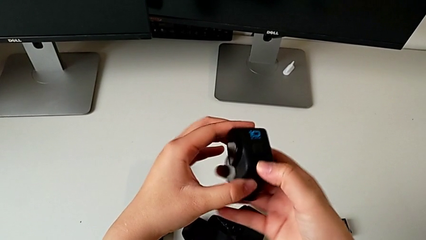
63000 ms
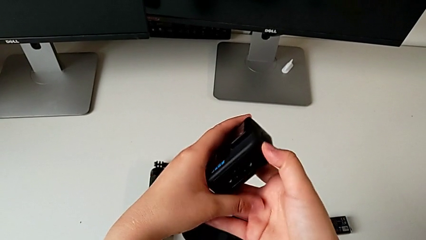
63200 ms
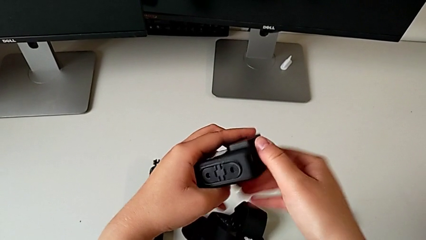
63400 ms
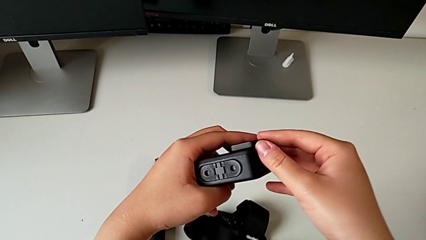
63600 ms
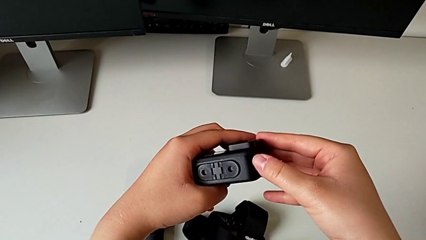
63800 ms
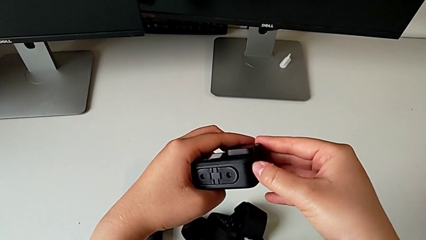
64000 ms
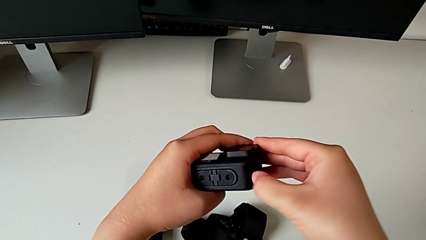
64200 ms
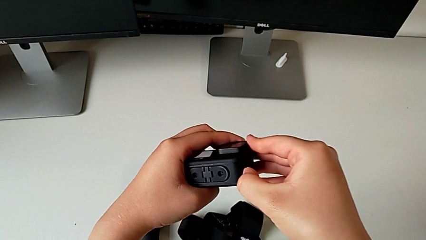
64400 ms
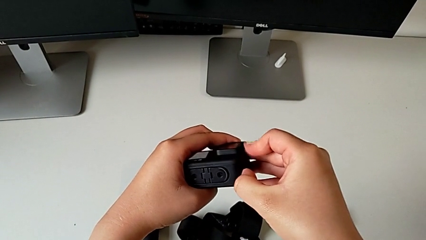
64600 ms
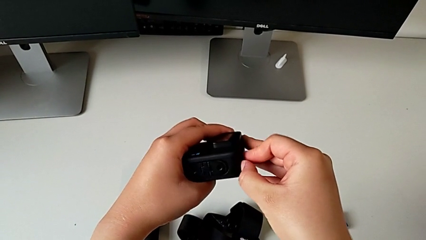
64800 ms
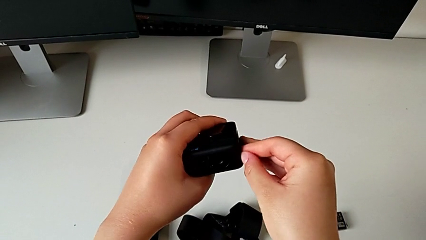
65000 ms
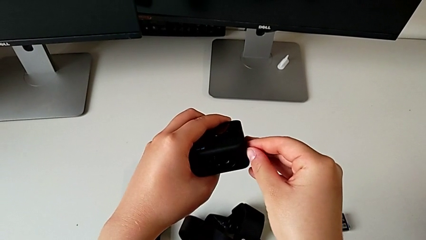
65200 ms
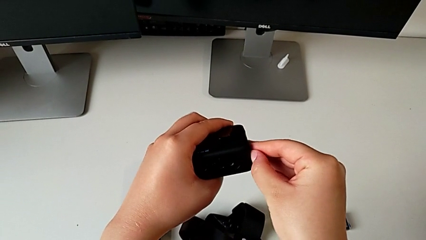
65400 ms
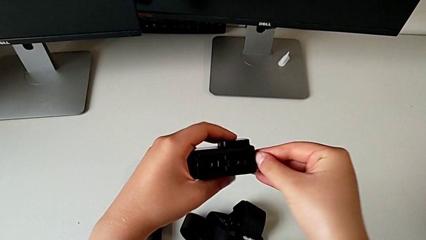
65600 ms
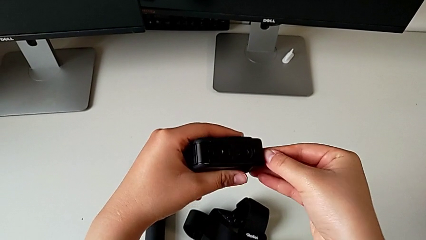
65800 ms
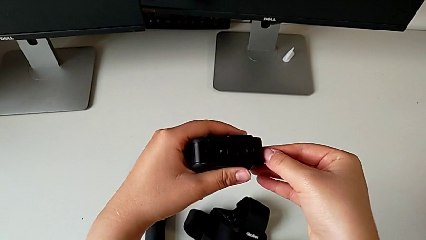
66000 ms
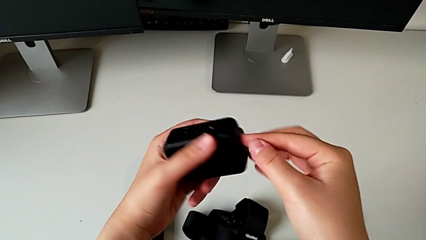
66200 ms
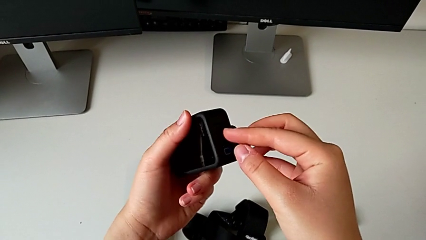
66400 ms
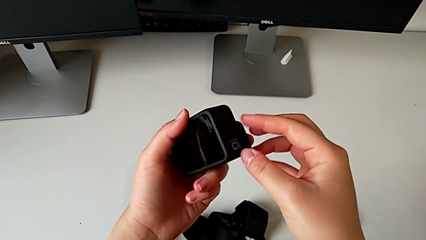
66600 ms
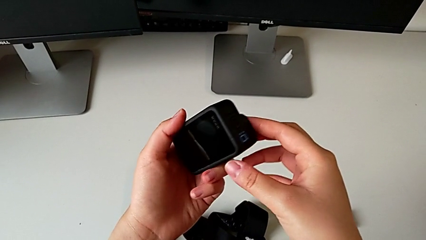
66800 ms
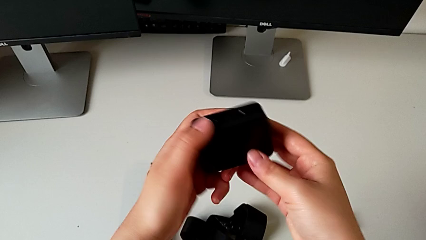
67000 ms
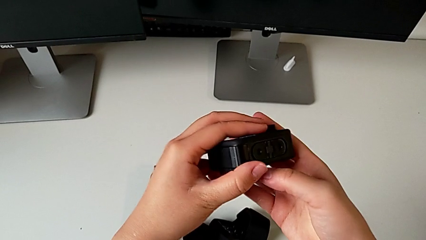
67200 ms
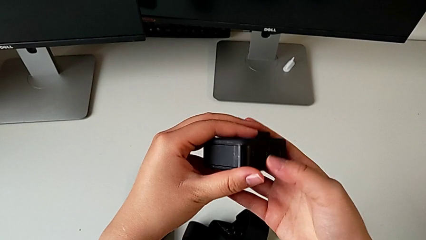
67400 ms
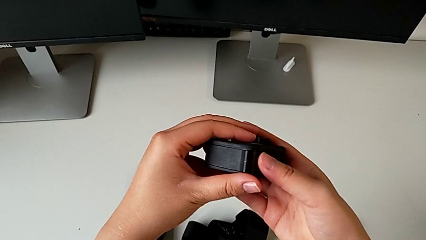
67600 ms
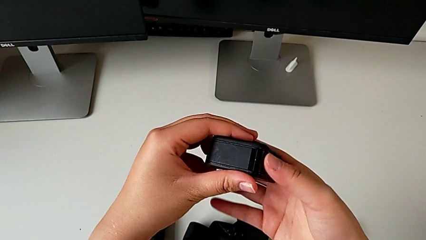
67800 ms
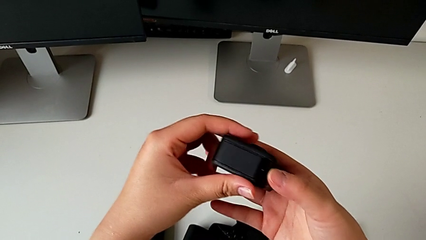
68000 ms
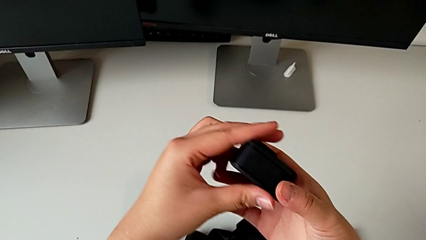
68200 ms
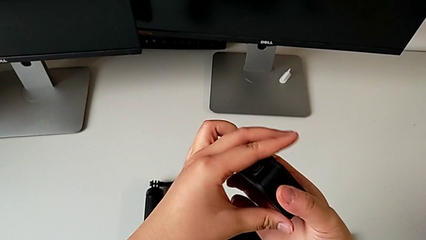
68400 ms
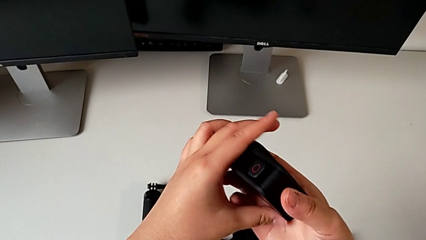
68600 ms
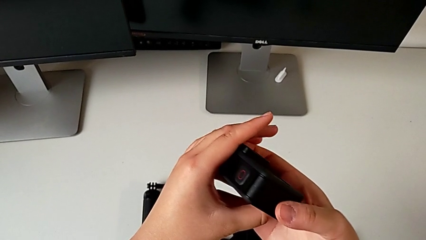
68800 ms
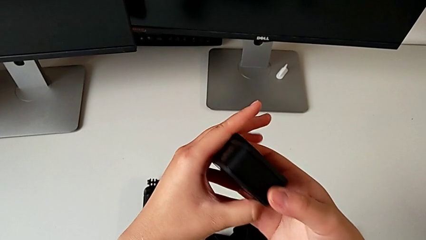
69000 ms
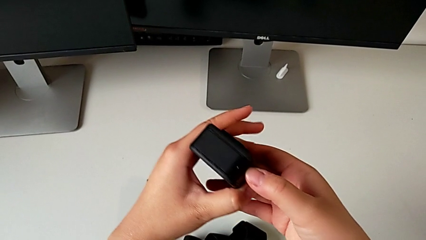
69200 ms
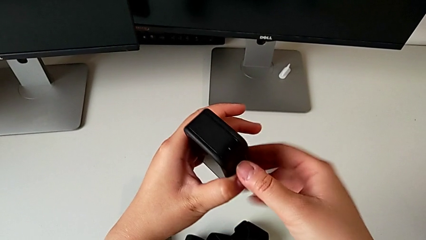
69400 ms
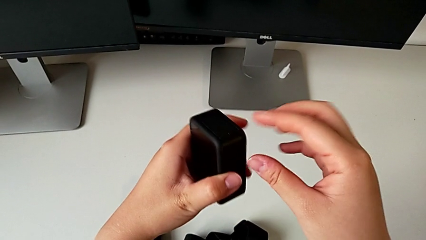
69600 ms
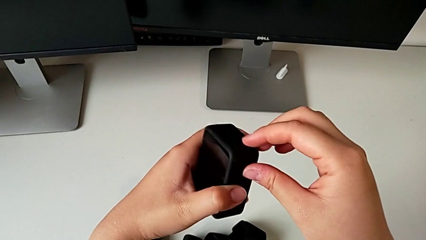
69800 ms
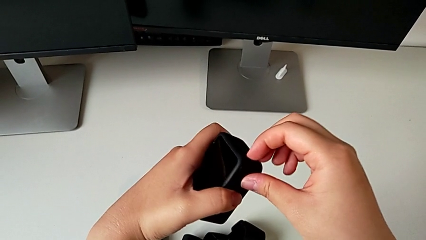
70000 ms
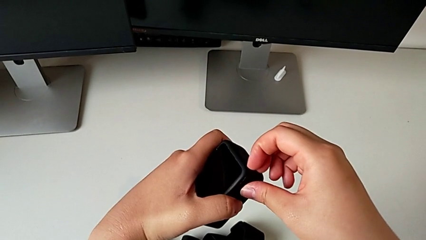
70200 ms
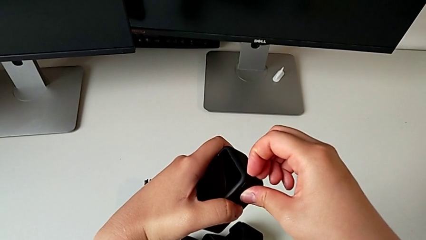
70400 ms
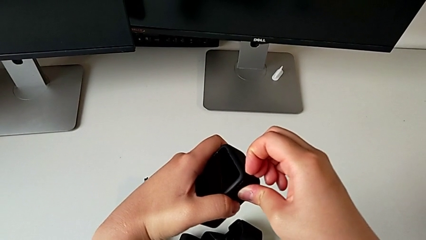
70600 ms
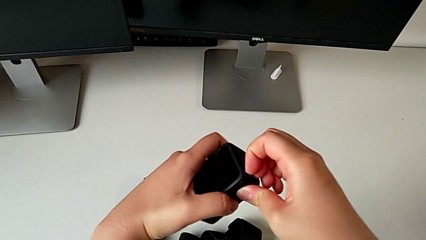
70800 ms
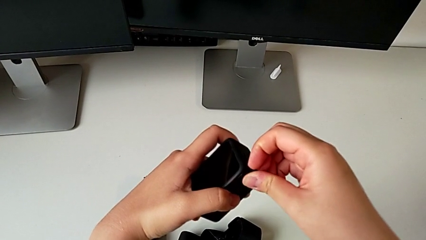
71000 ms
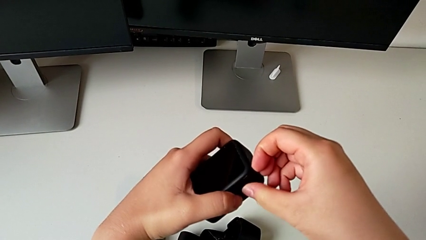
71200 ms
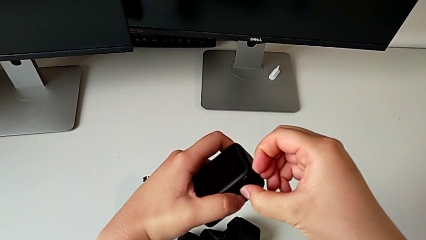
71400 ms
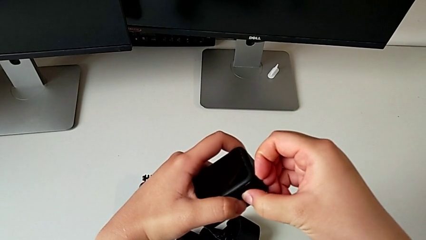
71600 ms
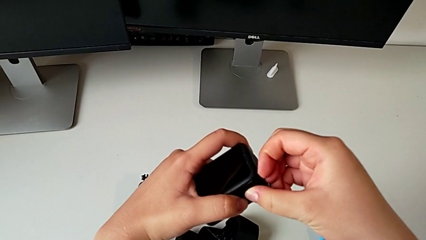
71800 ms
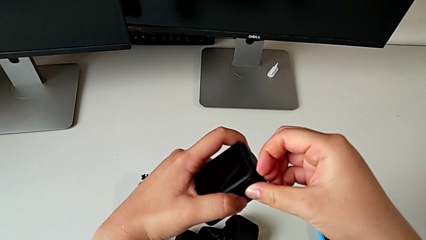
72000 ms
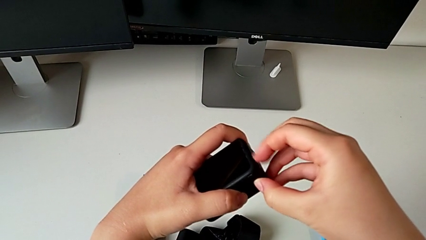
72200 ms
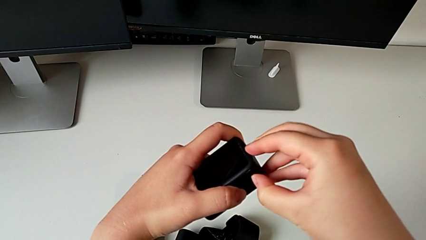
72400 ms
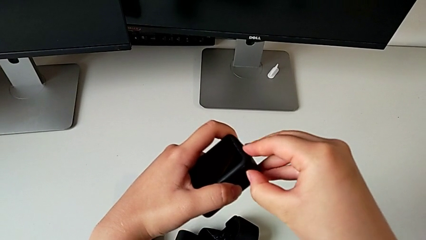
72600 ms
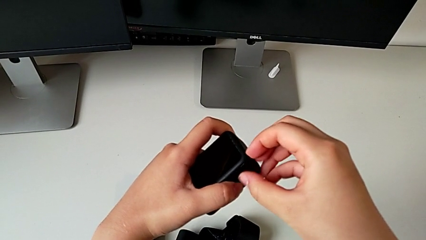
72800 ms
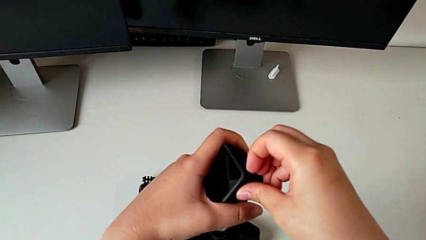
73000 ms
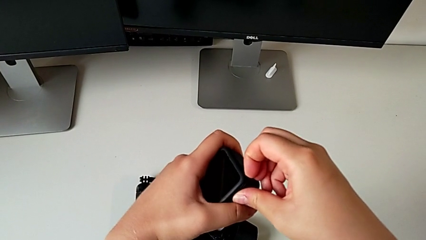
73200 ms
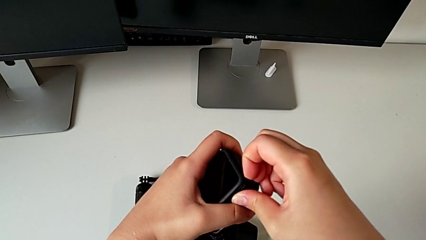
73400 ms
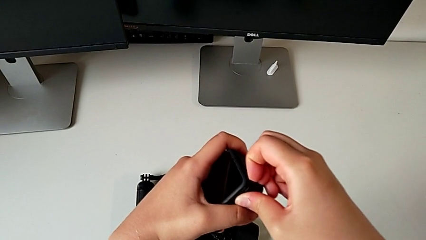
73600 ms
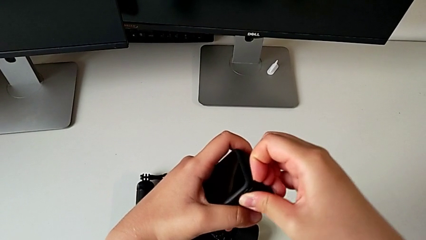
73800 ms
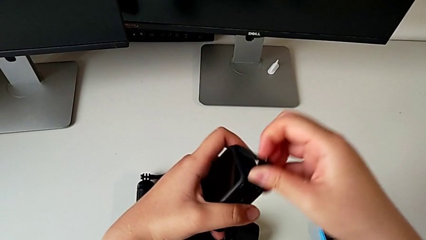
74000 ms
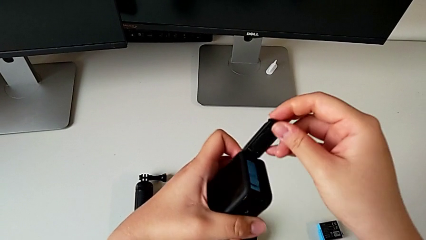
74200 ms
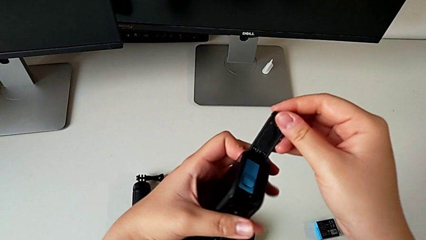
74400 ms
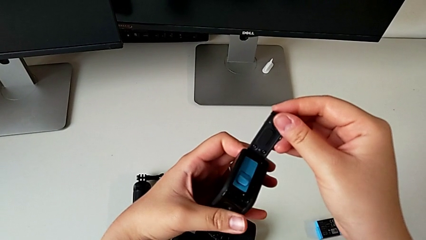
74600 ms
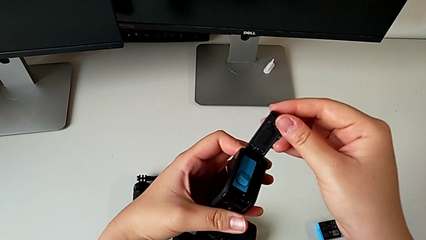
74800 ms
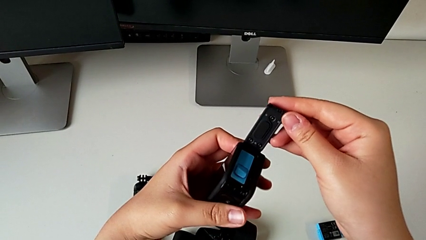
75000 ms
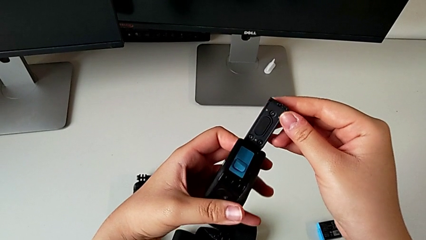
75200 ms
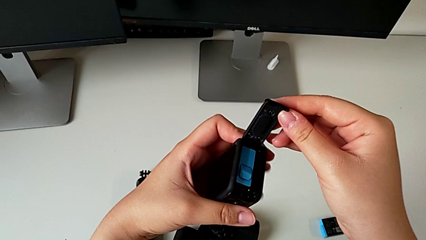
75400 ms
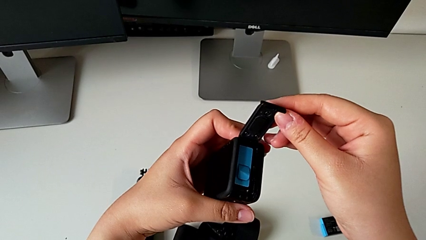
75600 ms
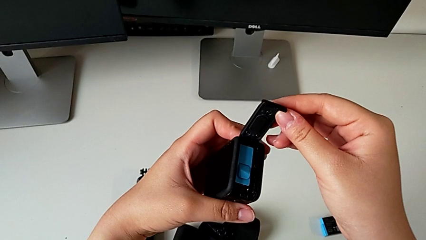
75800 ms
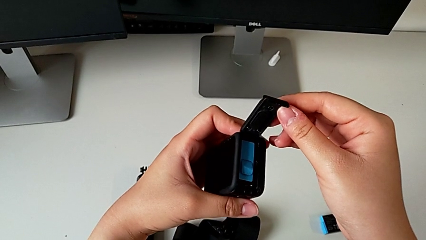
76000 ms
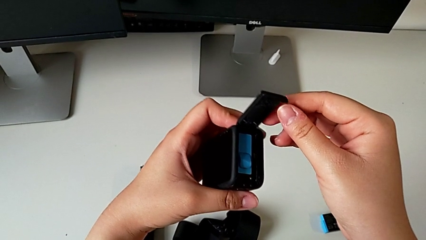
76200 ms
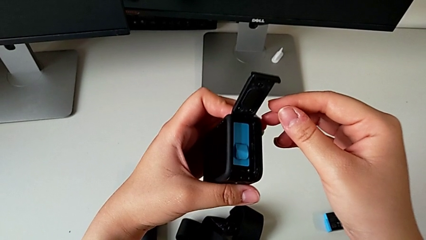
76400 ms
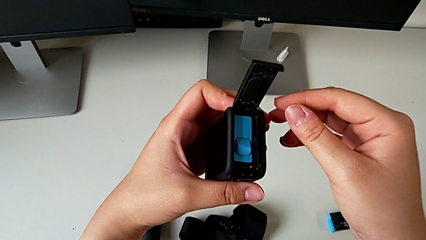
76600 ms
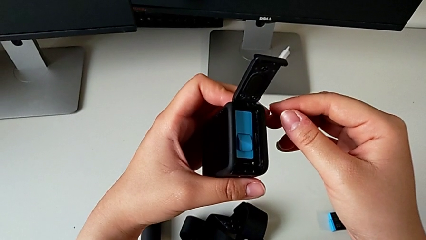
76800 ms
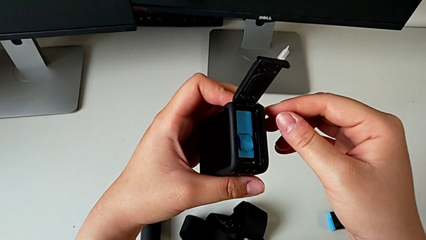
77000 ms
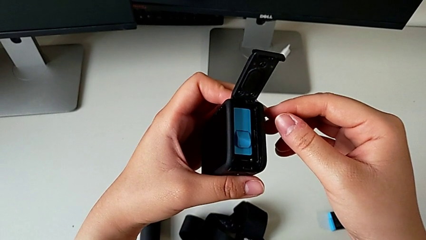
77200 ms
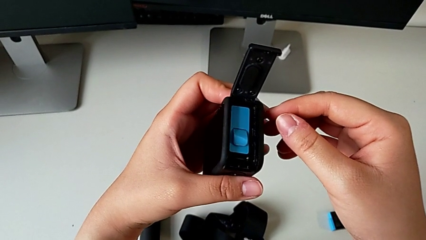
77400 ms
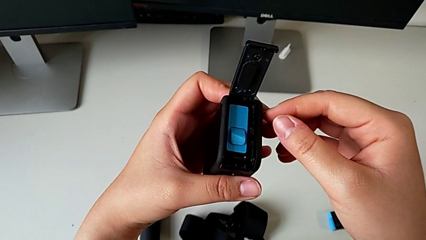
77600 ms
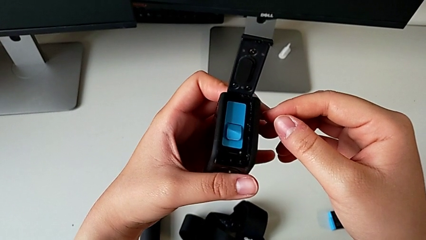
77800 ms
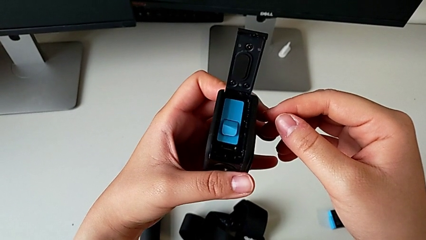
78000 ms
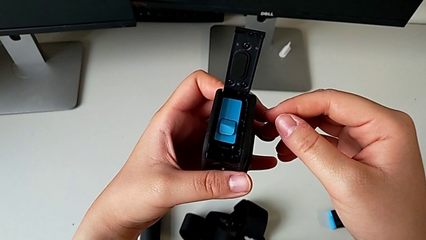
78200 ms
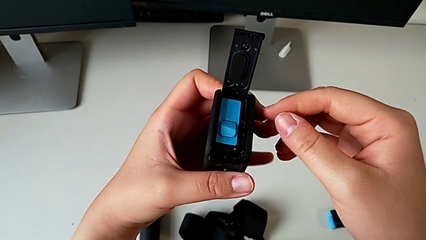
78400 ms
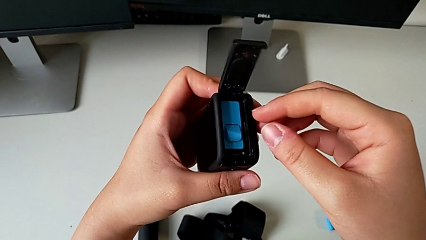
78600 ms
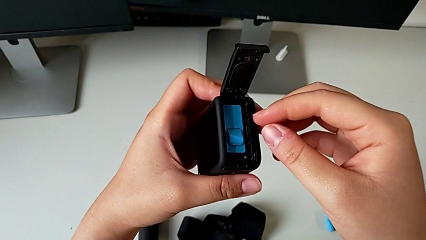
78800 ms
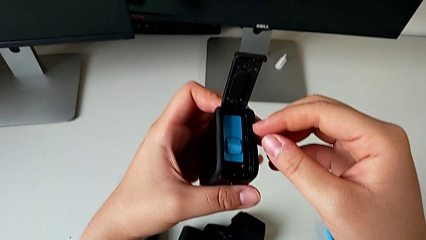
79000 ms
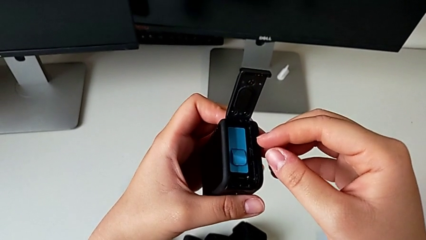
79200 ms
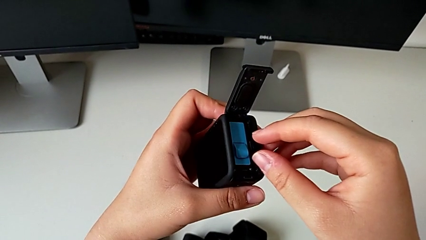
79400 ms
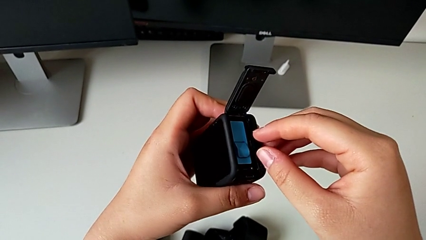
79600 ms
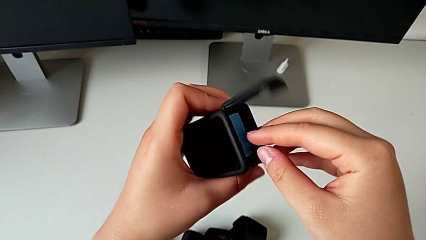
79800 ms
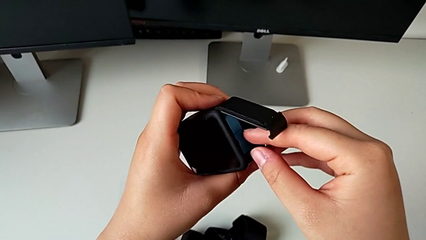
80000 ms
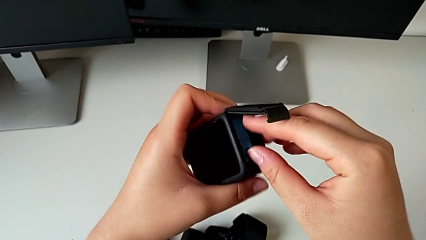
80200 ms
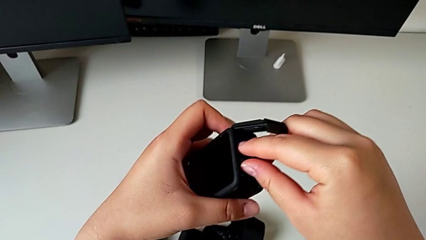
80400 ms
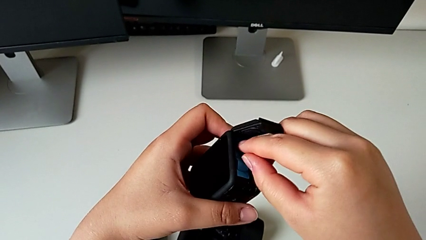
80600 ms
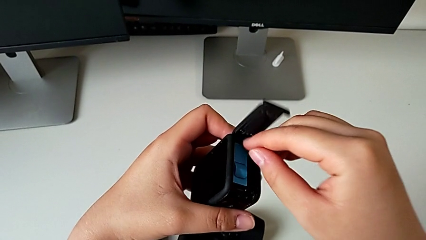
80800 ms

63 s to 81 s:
The camera wearer is exchanging the Micro SD card from the GoPro with the one on the table. They inspect the GoPro, open the battery door and grab the GoPro.
